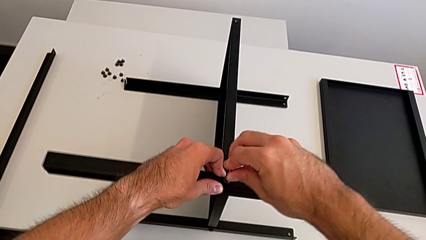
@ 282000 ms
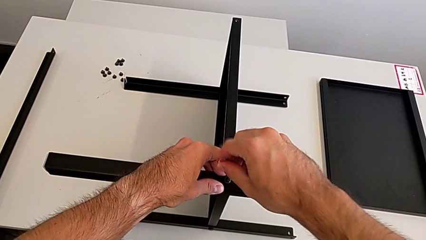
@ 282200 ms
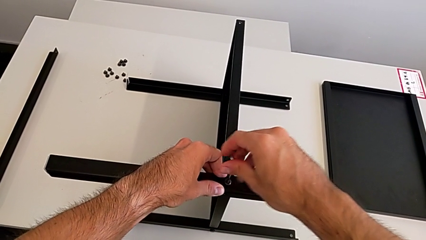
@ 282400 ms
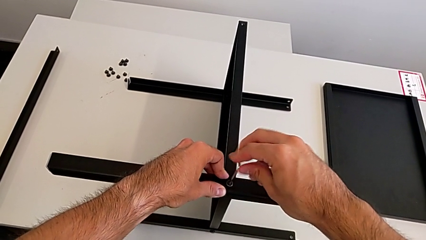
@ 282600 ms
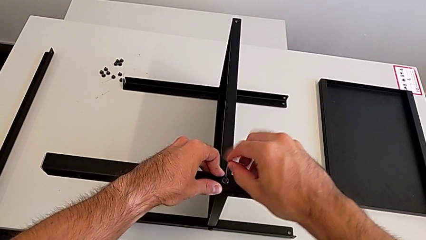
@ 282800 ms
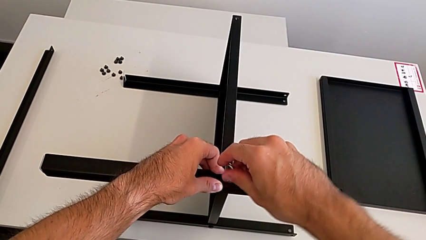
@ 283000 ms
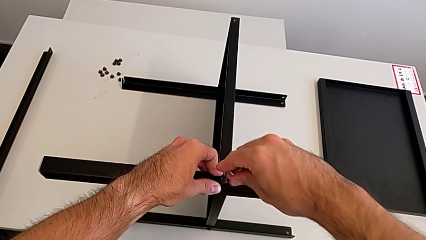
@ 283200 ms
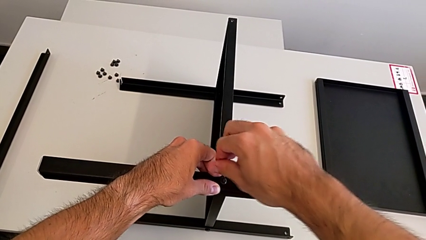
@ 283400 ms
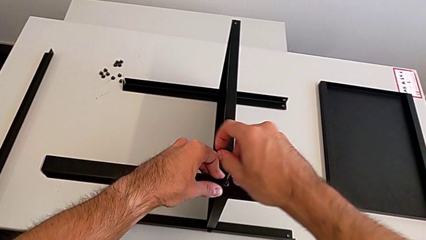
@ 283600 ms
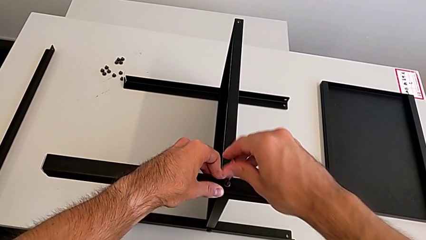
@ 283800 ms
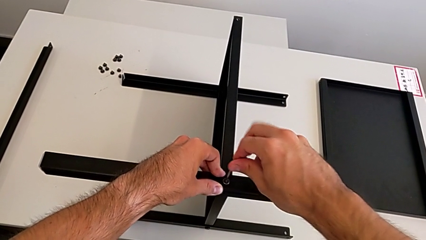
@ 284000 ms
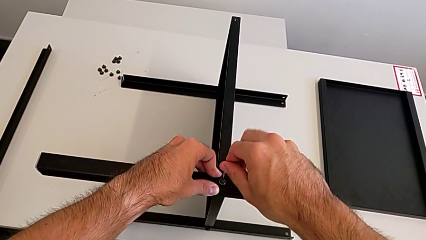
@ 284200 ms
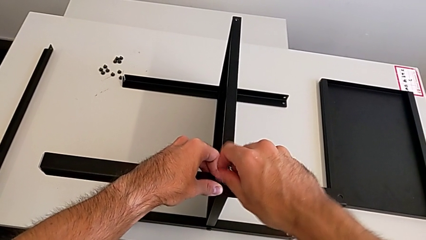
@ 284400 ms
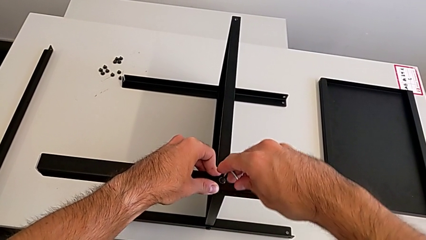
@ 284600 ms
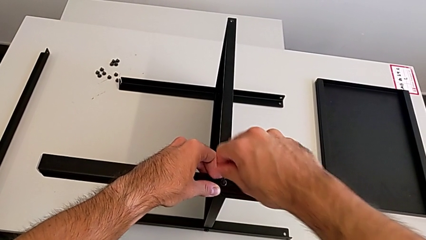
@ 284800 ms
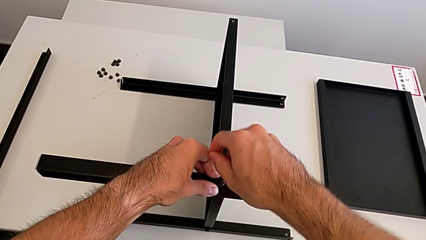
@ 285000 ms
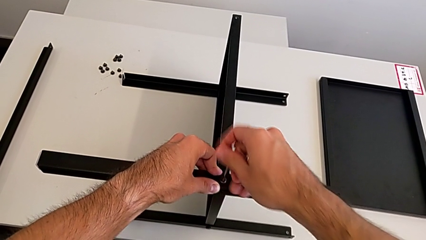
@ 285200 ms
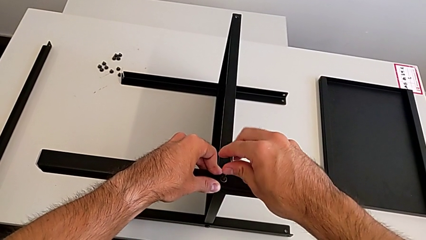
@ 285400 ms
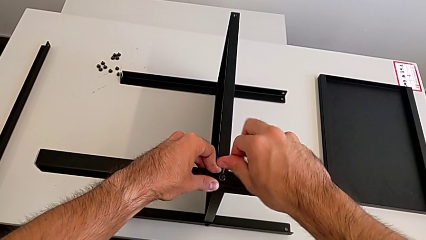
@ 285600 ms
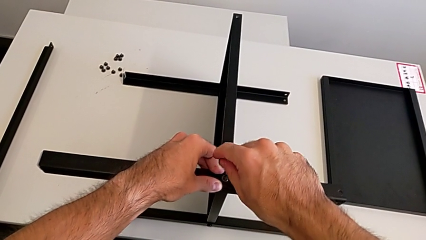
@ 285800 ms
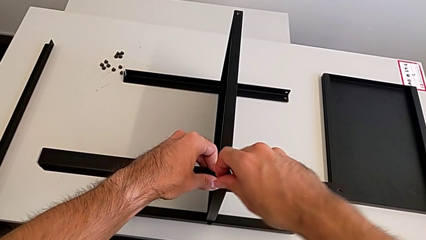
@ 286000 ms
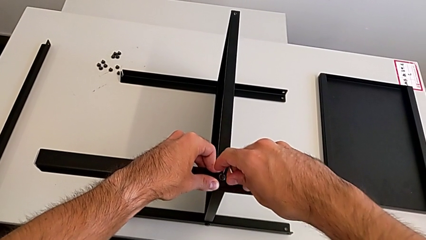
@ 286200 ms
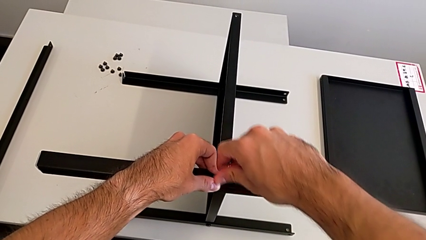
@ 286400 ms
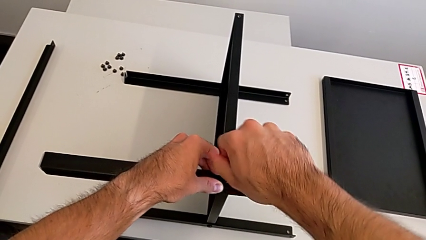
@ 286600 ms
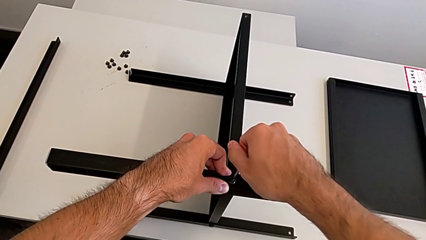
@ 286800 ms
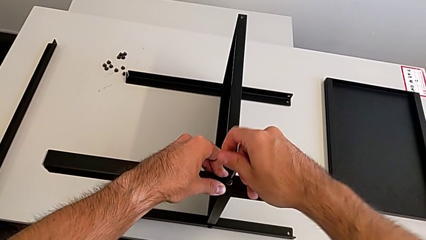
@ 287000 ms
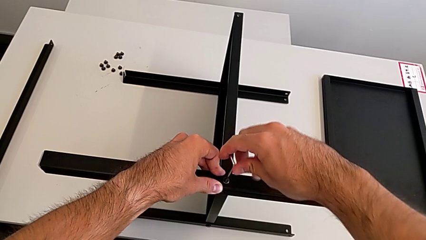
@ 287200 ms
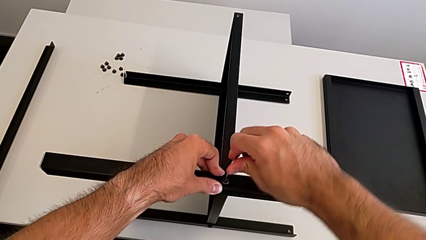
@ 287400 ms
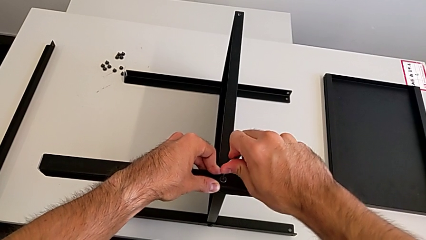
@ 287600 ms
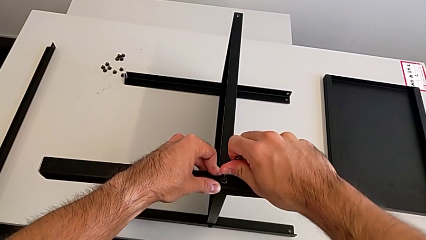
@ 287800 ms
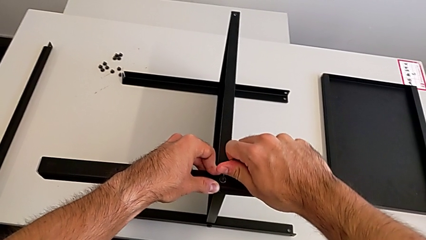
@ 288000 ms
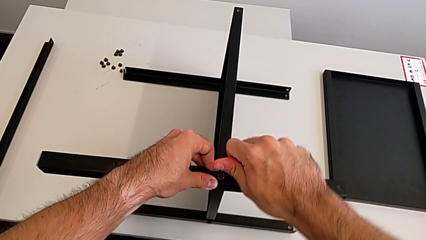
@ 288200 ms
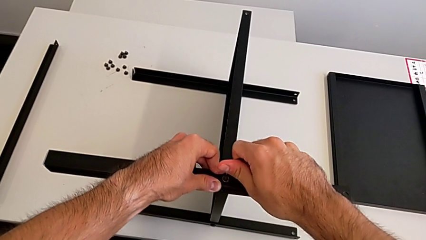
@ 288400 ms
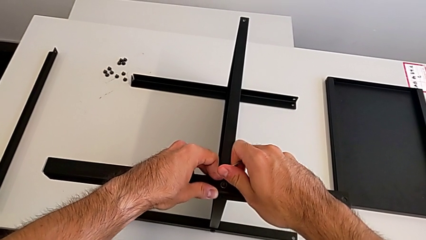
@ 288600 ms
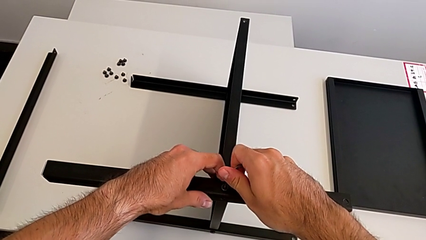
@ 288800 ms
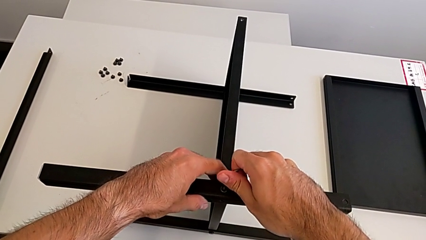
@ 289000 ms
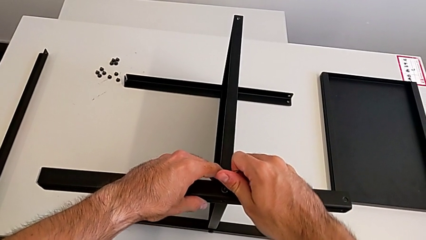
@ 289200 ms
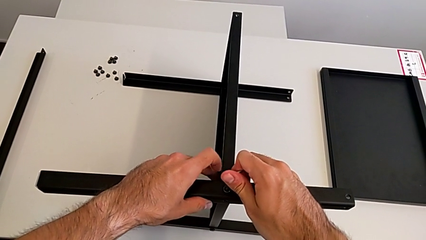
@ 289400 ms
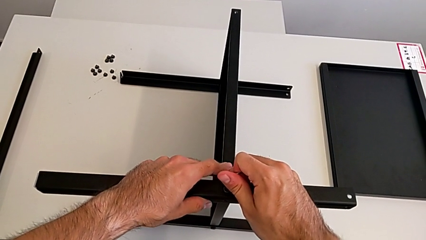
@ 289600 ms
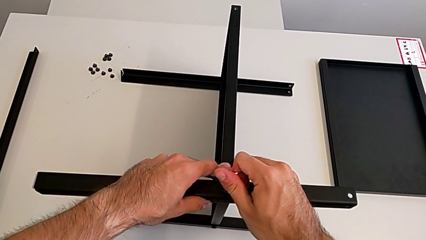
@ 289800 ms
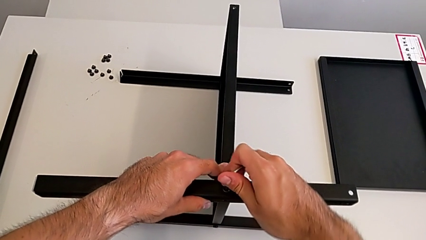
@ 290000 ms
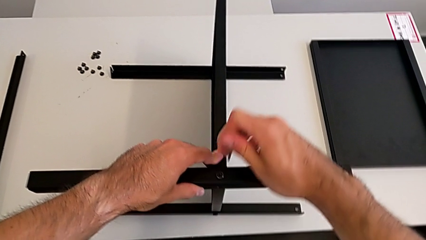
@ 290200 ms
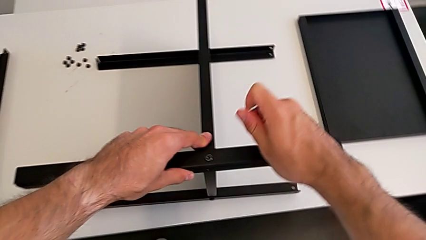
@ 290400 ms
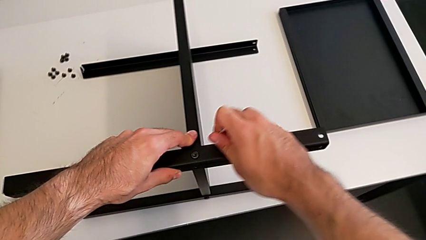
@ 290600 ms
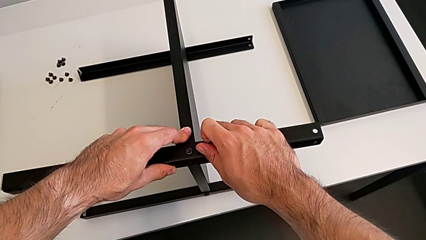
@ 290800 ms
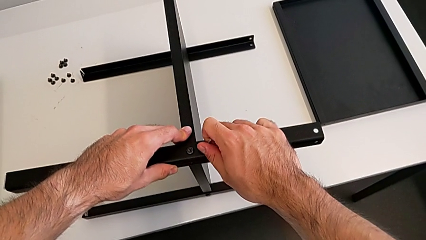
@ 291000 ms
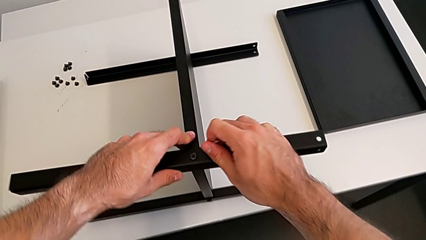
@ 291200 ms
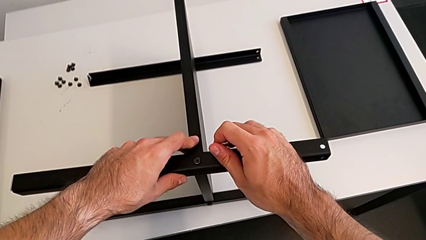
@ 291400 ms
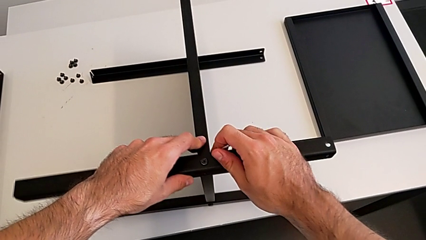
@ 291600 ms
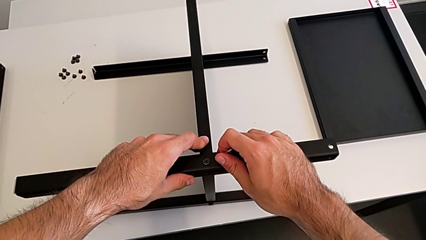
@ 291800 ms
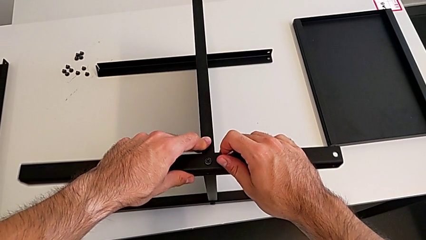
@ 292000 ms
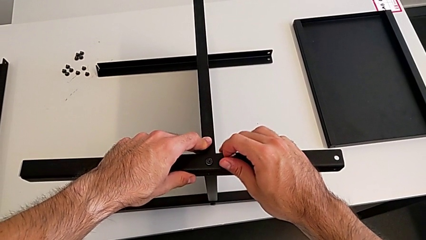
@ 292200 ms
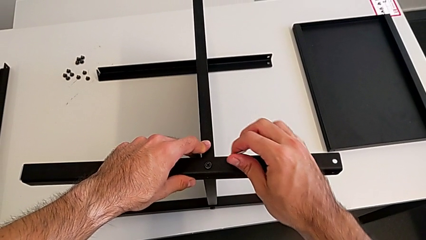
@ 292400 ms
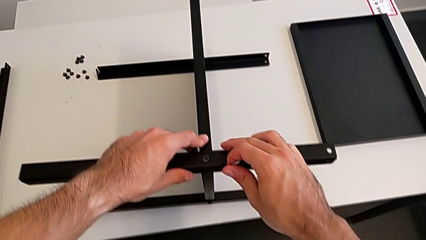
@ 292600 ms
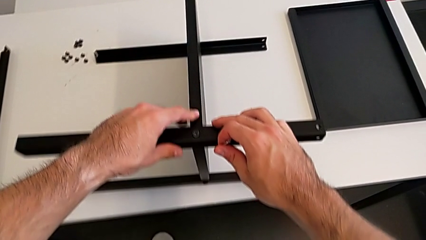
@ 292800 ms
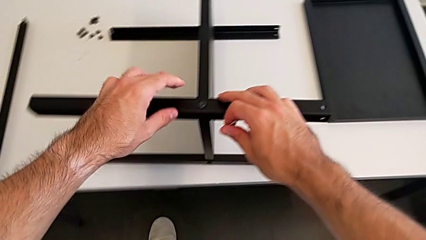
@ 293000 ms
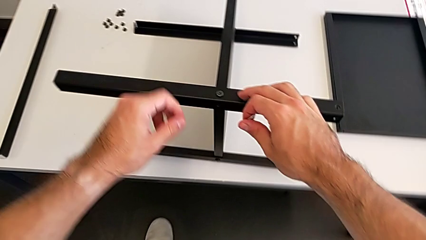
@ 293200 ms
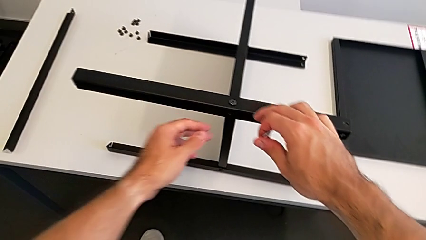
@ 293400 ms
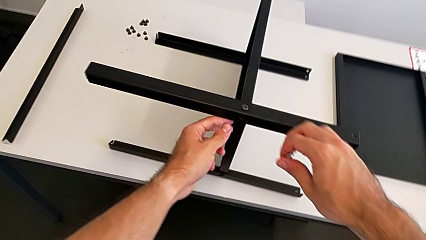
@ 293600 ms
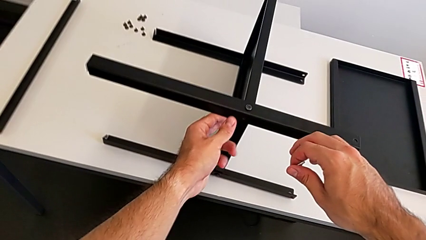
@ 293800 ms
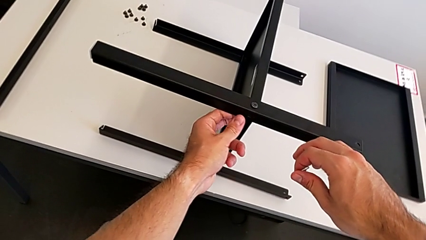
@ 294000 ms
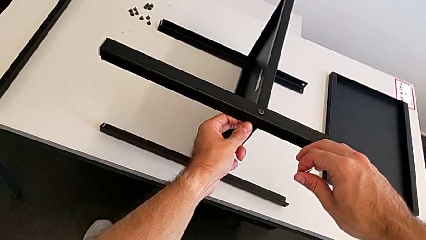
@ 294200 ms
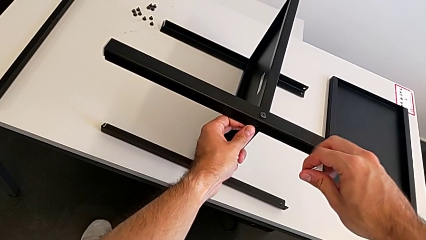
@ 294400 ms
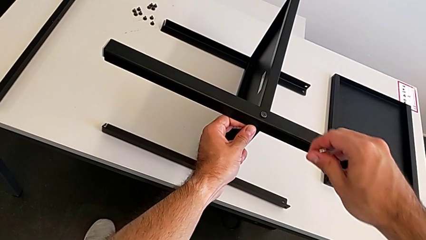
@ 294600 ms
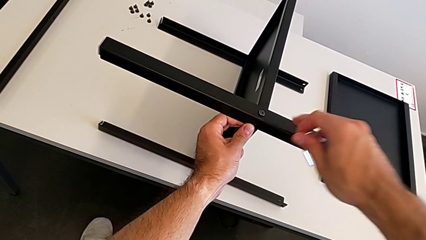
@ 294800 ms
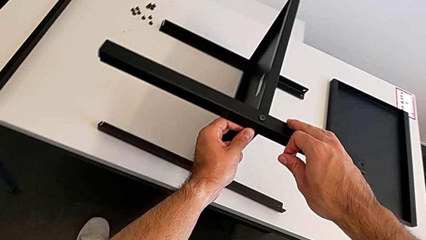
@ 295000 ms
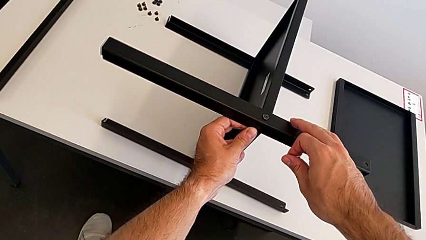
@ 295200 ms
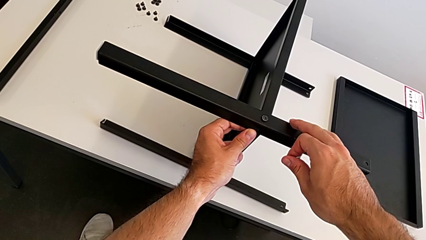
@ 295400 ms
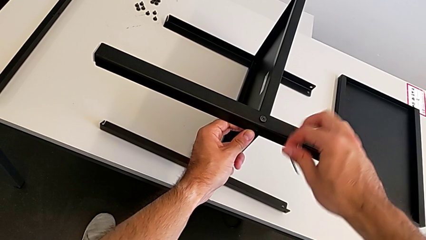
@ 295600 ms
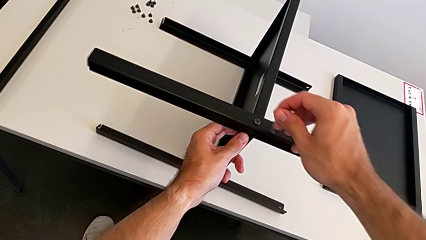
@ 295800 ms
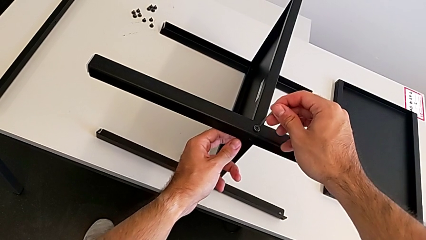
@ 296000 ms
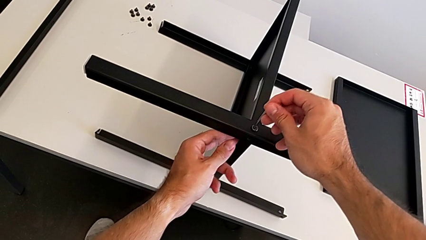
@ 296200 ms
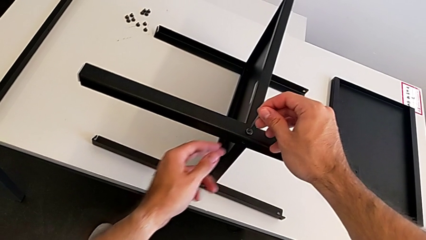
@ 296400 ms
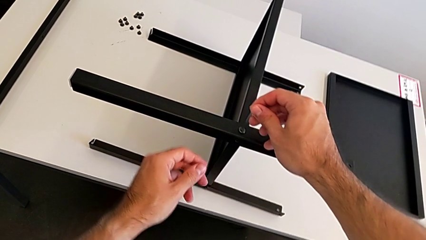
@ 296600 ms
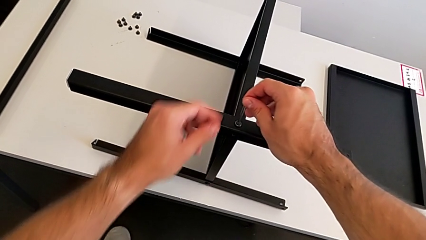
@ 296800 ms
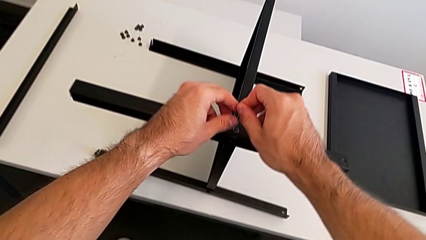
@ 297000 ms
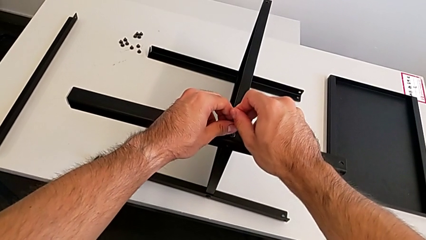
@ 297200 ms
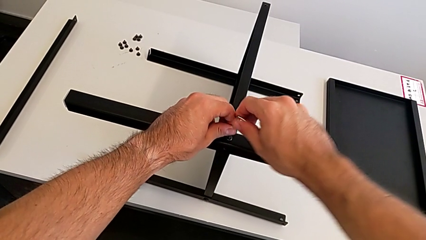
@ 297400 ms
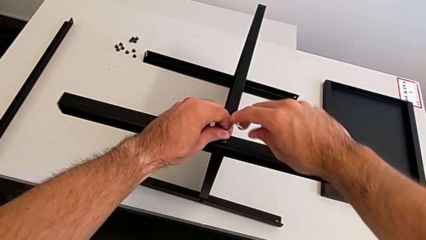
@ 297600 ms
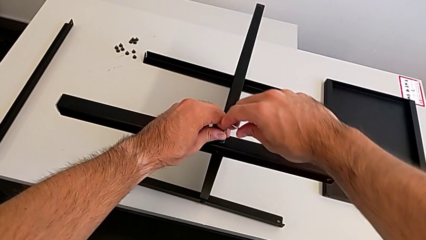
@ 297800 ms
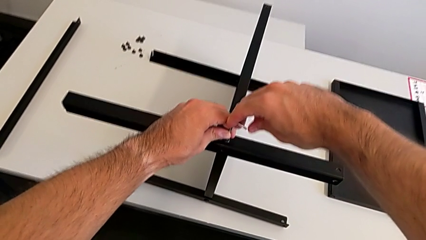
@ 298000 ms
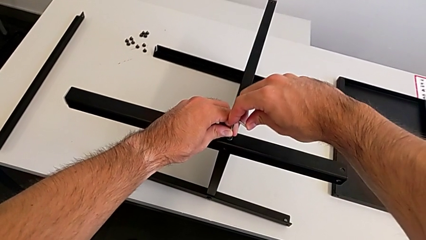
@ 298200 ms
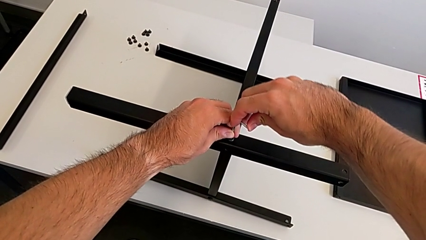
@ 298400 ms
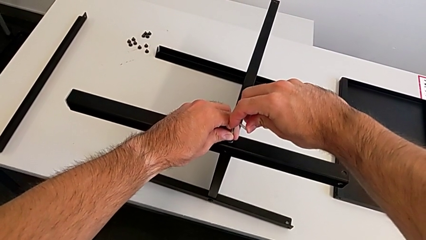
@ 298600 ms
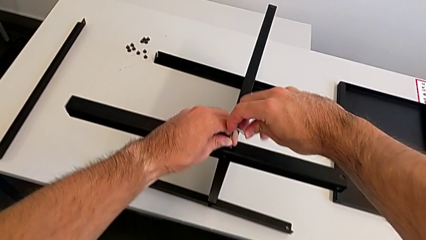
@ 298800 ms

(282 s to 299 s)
The camera wearer is screwing the third leg to the middle shelf of the table. They keep screwing the hex socket head, withdraw the Allen wrench, hold the nightstand, insert the Allen wrench and screw the hex socket head.
